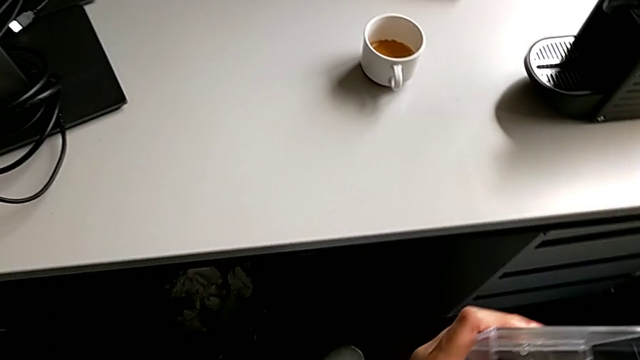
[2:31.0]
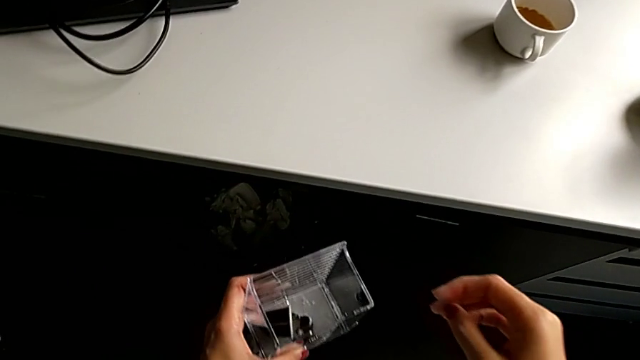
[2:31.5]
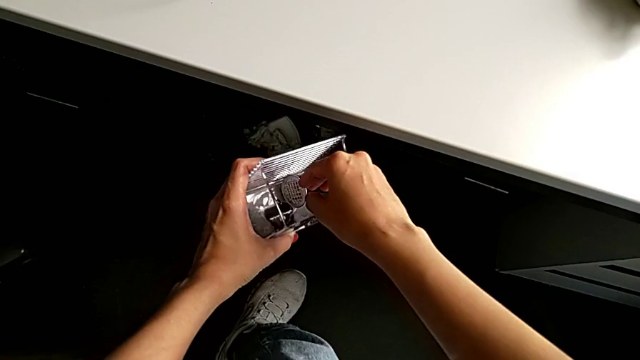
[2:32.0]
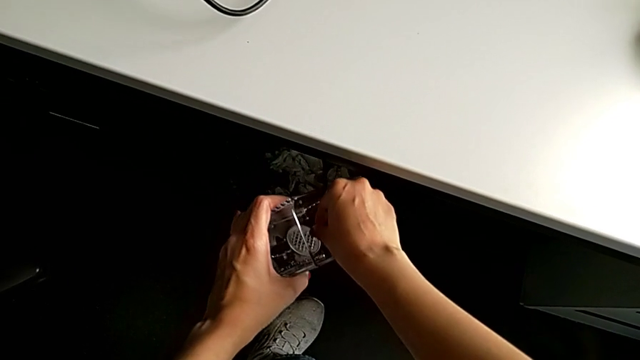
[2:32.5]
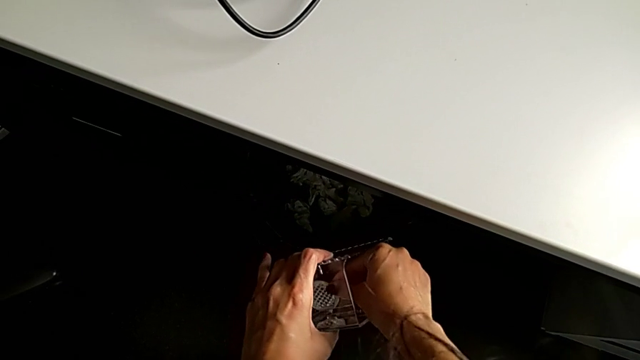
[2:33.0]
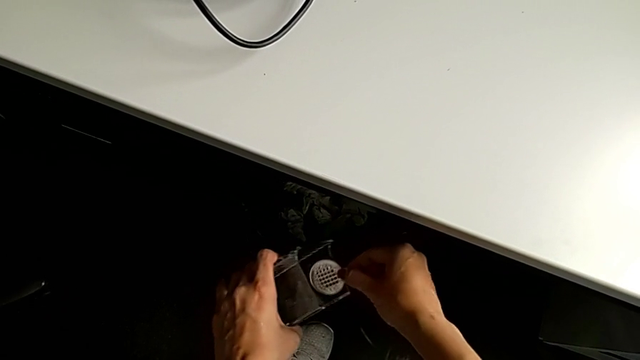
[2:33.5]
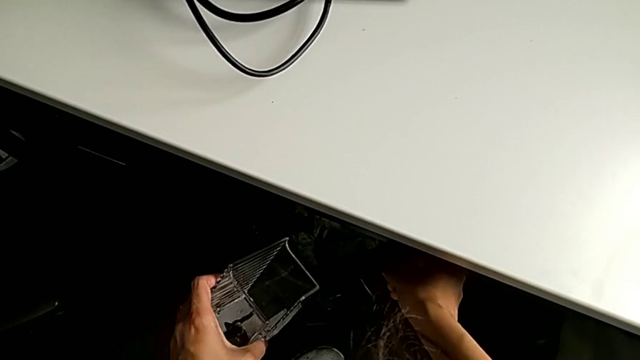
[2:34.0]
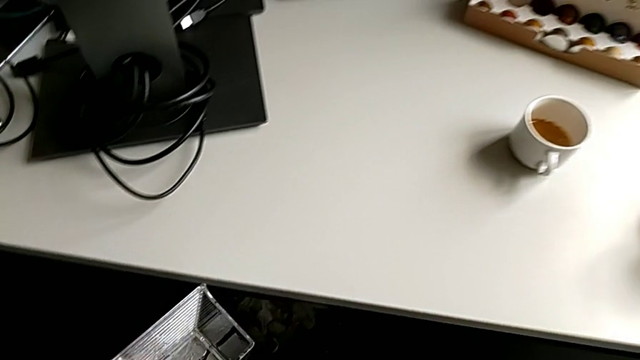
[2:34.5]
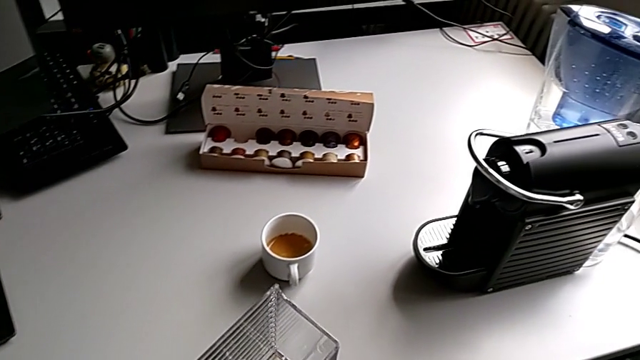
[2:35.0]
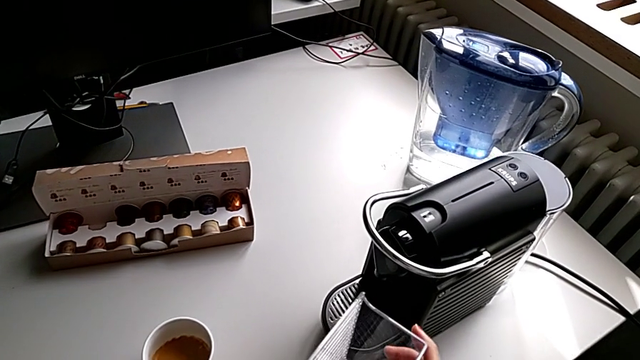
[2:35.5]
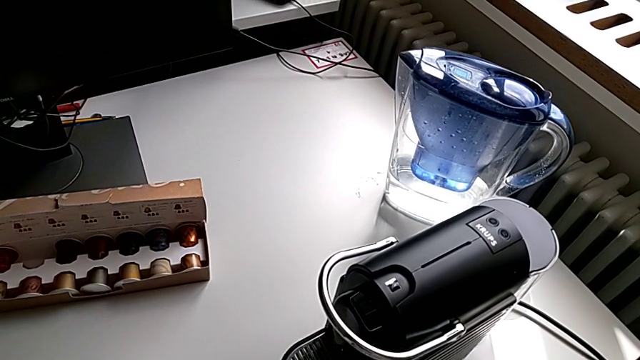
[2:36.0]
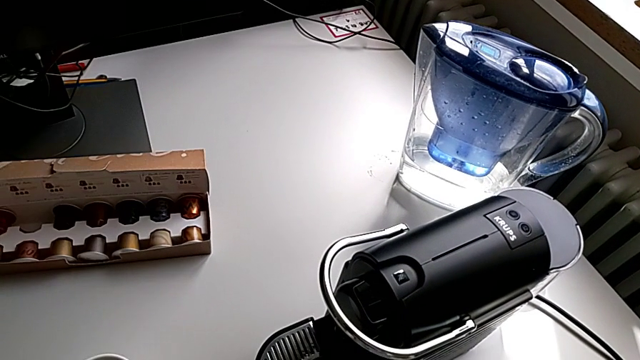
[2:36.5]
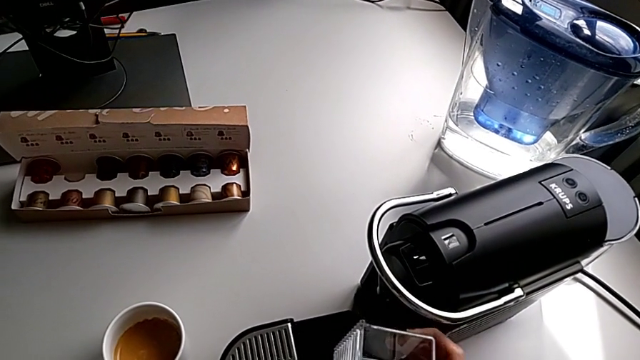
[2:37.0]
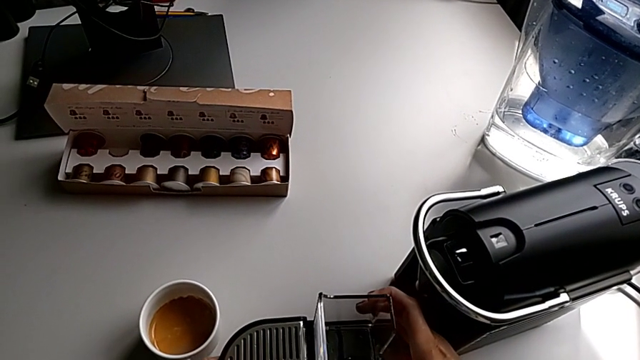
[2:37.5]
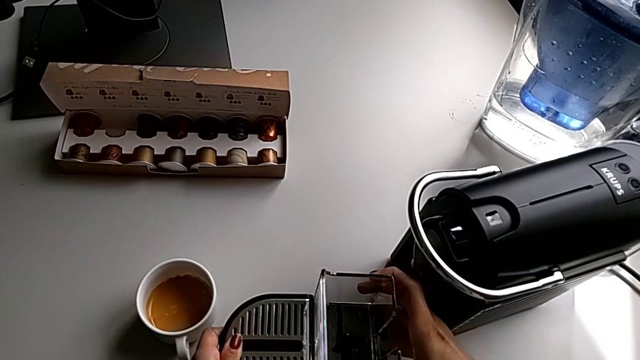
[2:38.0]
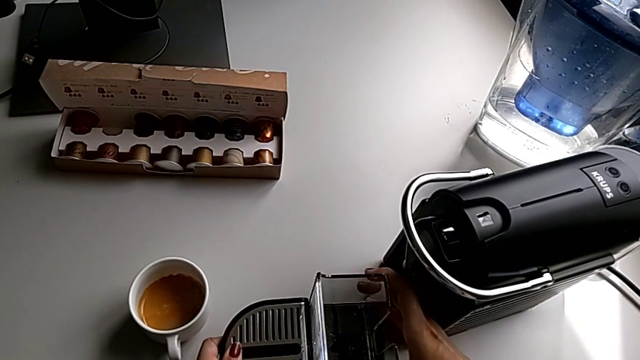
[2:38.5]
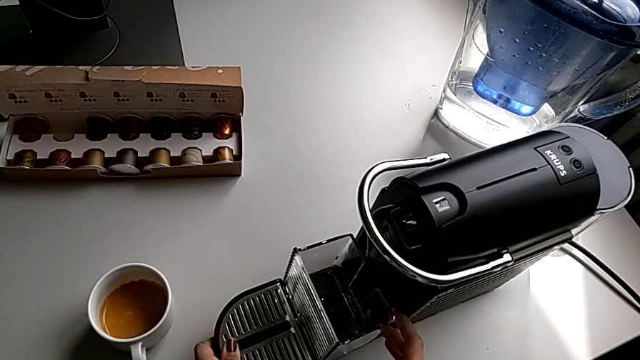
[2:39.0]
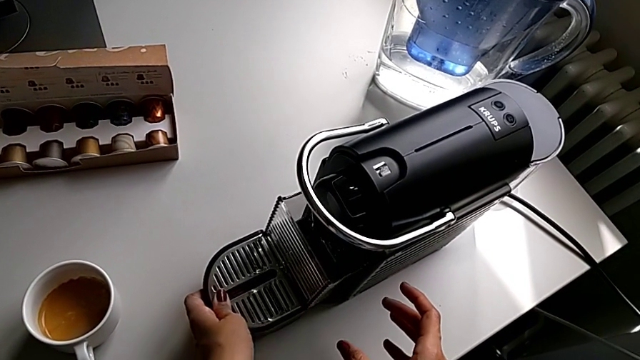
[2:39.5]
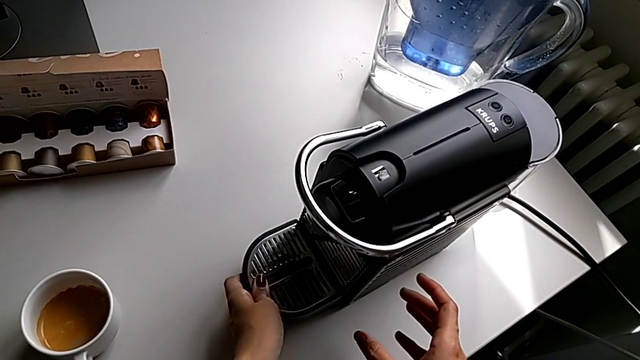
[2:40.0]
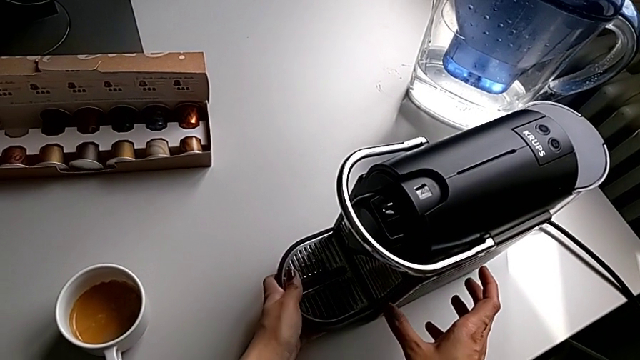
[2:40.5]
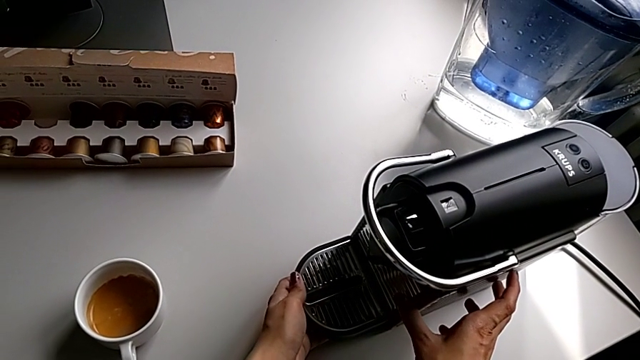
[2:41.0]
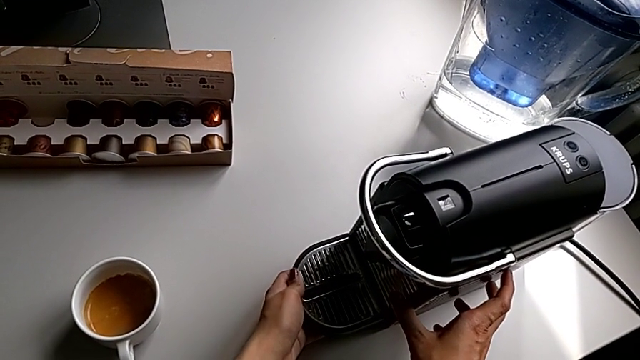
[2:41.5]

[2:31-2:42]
The camera wearer is emptying the capsule container. They grab the coffee capsule, drop it, withdraw the drip tray, place the capsule container and insert the drip tray.

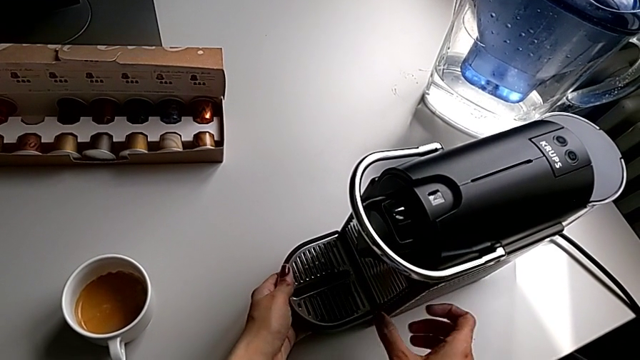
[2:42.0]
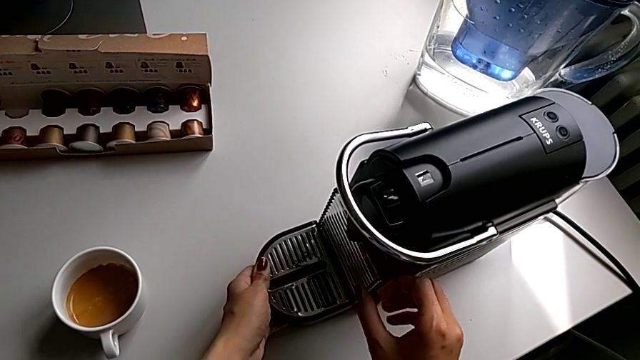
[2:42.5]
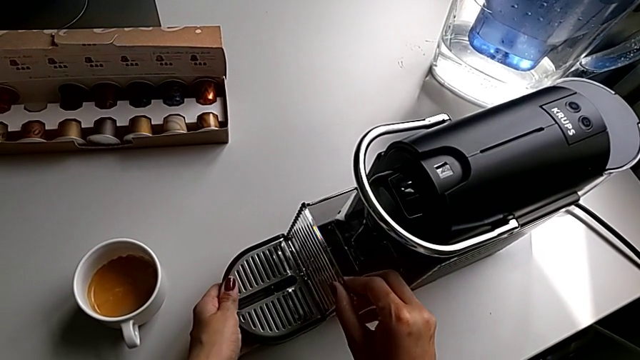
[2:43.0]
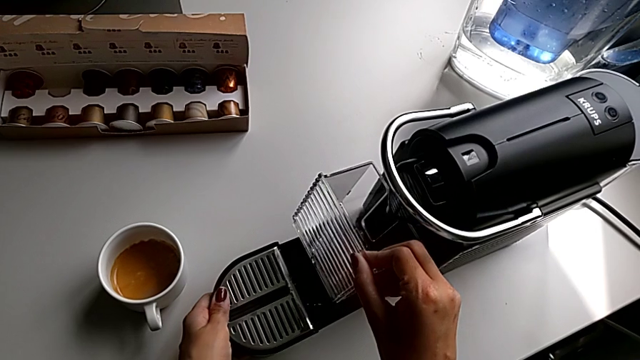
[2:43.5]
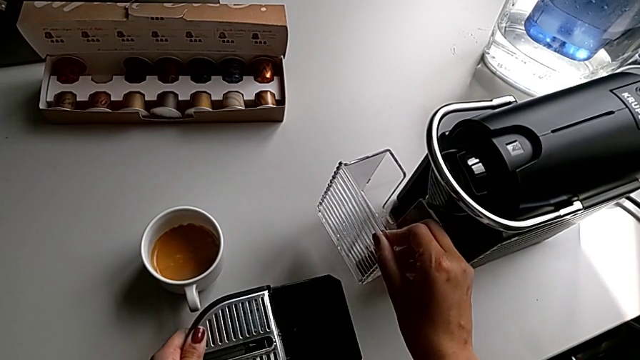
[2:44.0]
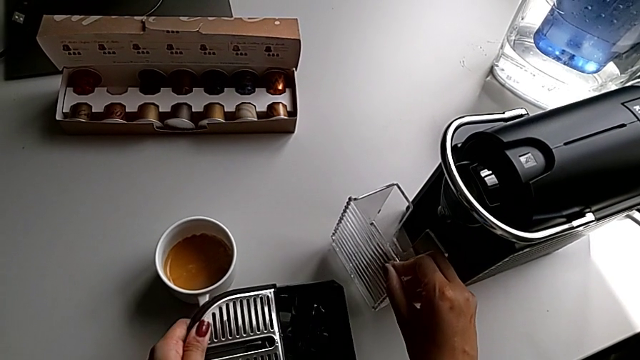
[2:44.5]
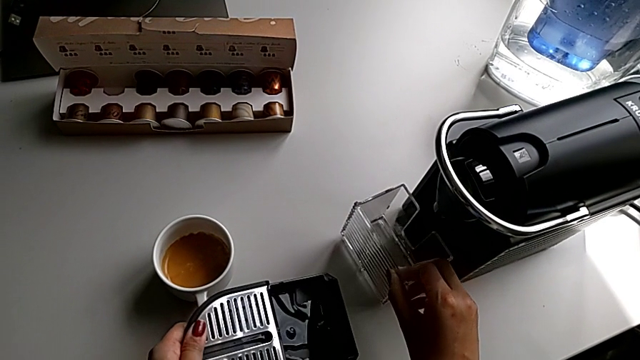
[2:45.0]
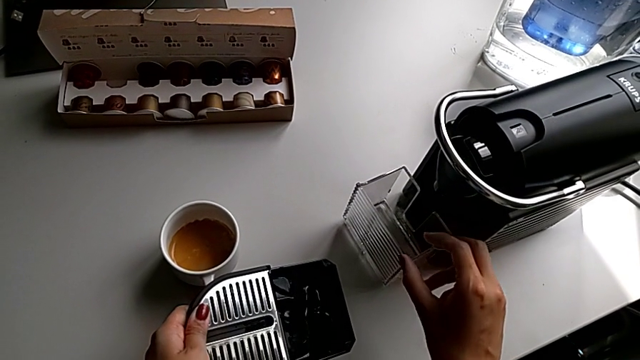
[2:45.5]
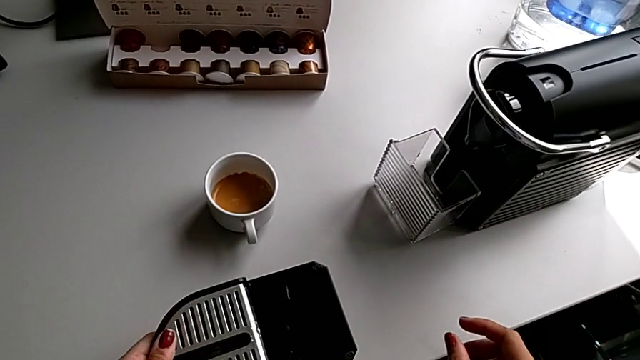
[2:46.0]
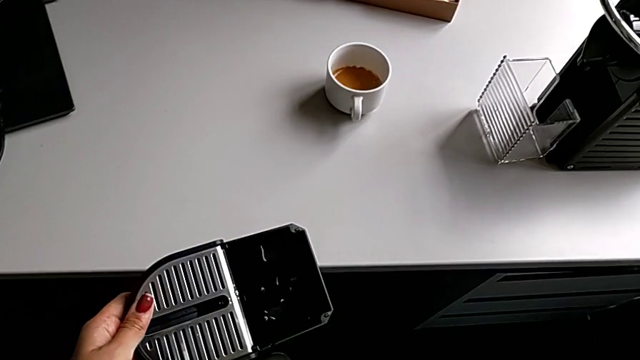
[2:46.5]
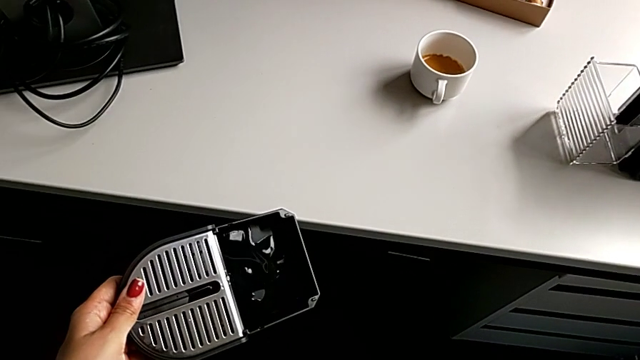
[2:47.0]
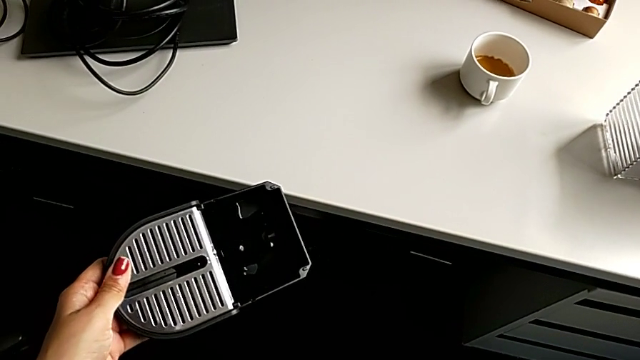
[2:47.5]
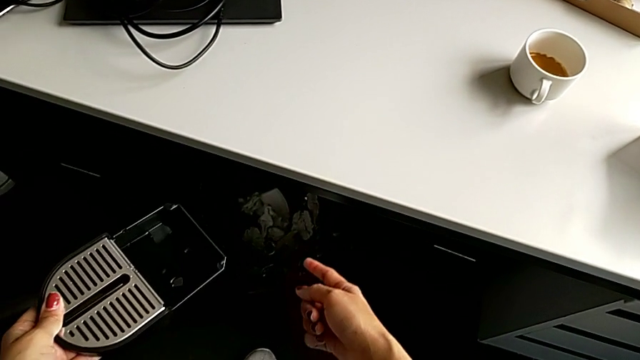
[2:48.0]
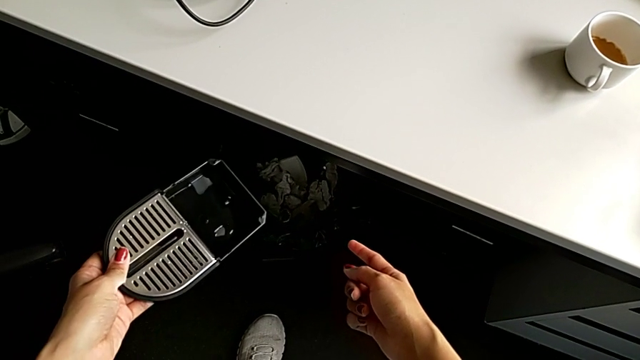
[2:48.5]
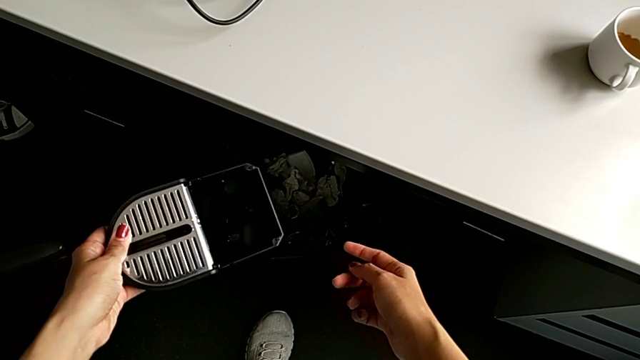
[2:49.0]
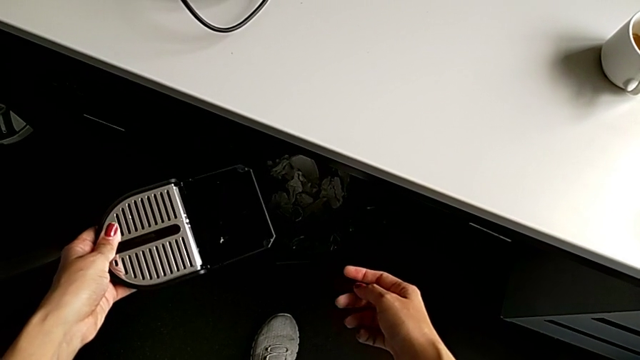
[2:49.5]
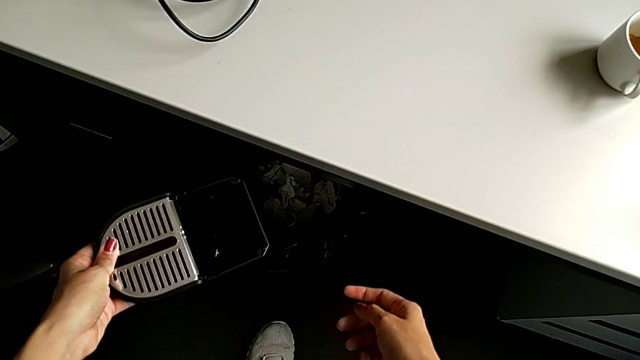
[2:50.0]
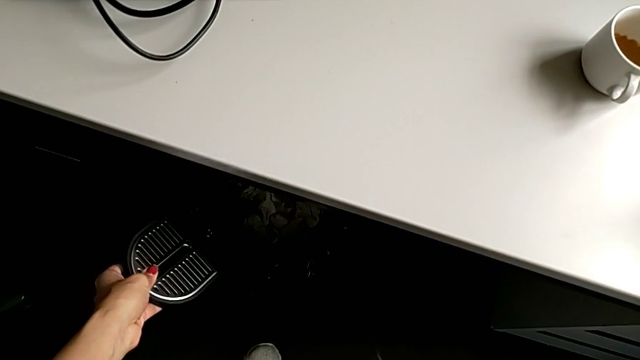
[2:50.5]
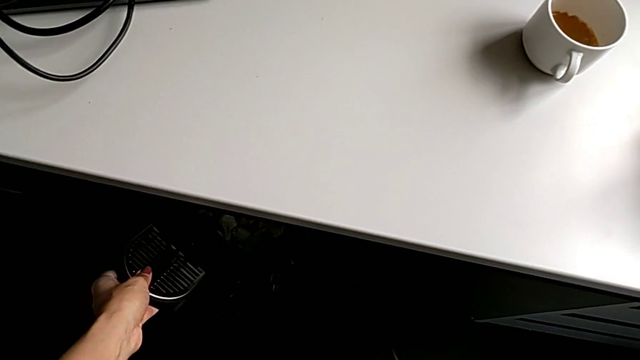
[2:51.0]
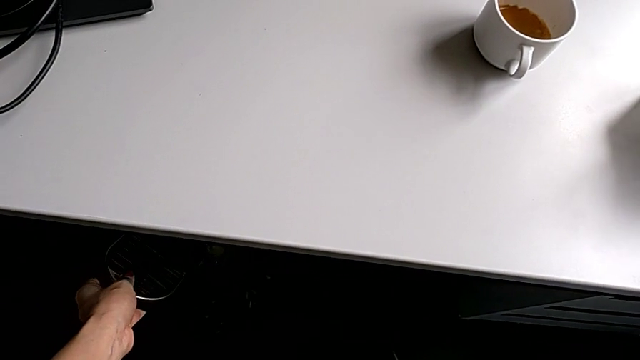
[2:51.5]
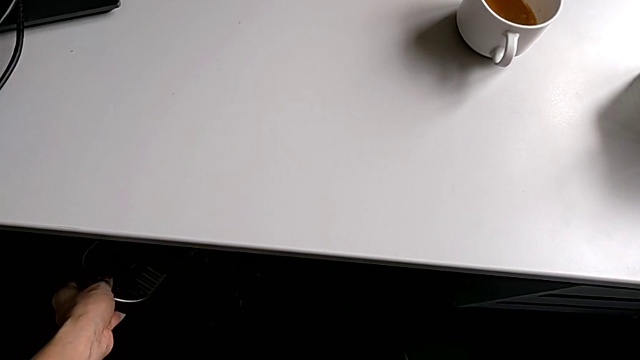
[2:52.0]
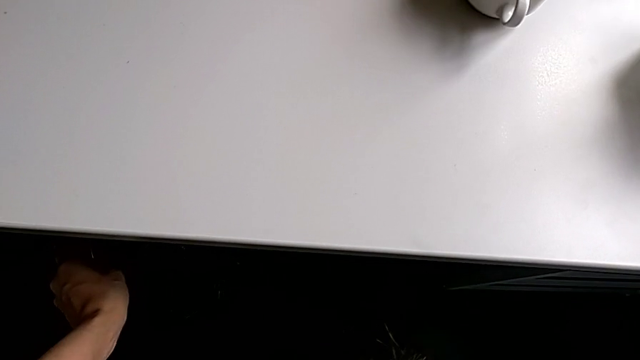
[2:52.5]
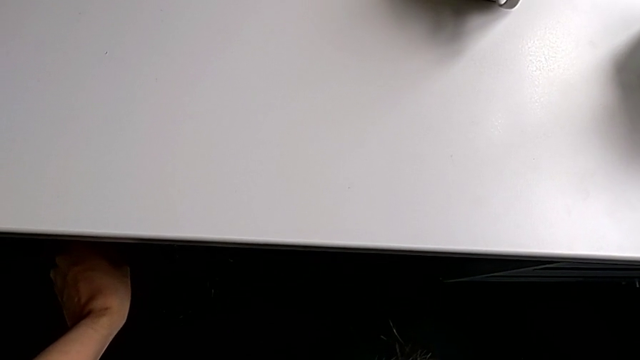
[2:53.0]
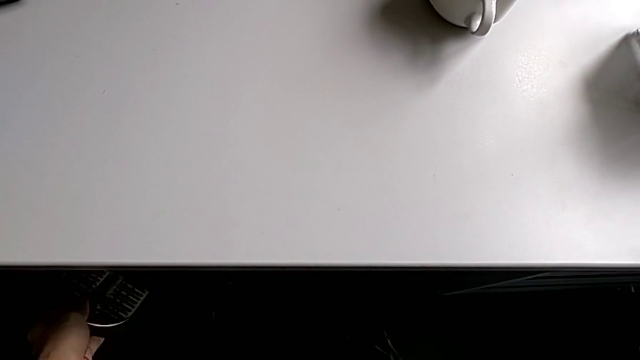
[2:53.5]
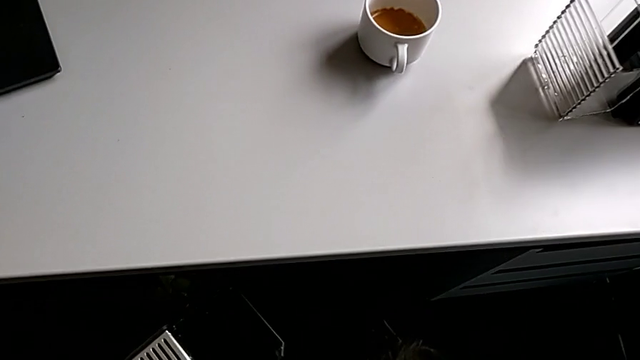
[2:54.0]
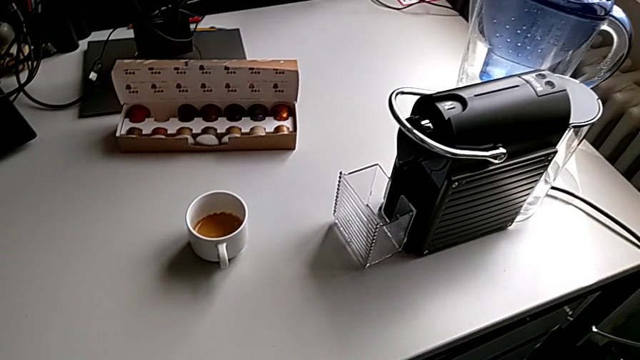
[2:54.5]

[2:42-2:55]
The camera wearer is emptying the drip tray. They pull the capsule container, grab it, hold the drip tray and empty it.
